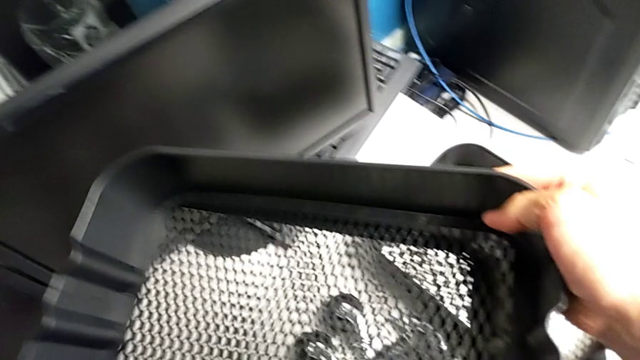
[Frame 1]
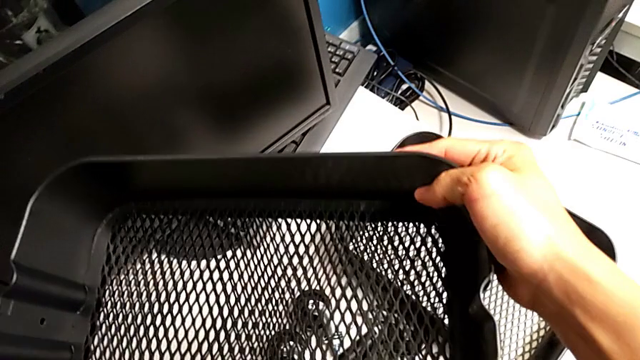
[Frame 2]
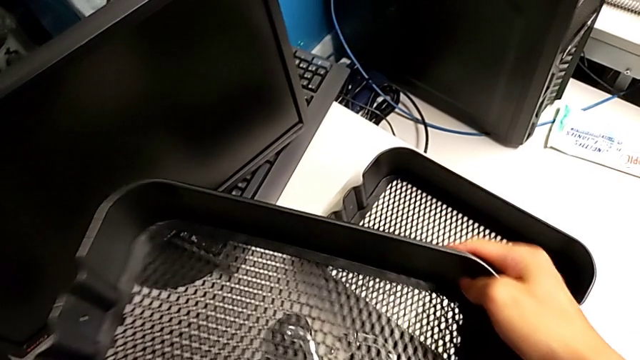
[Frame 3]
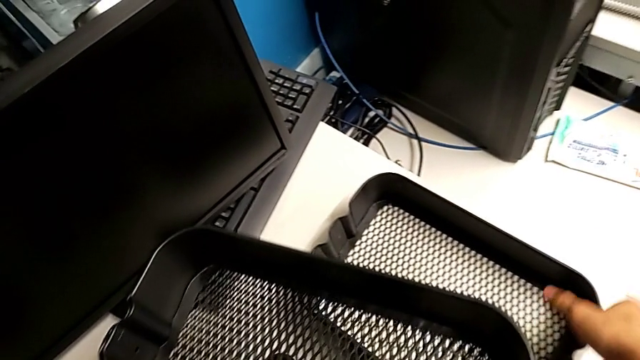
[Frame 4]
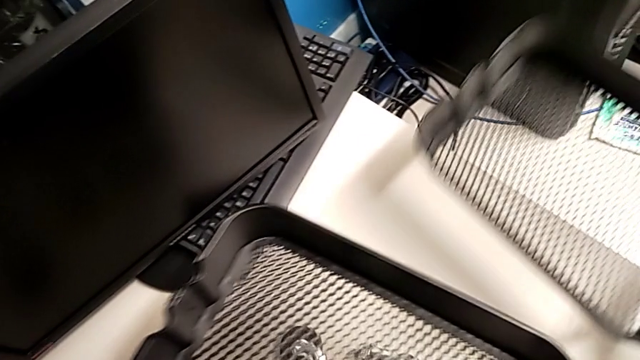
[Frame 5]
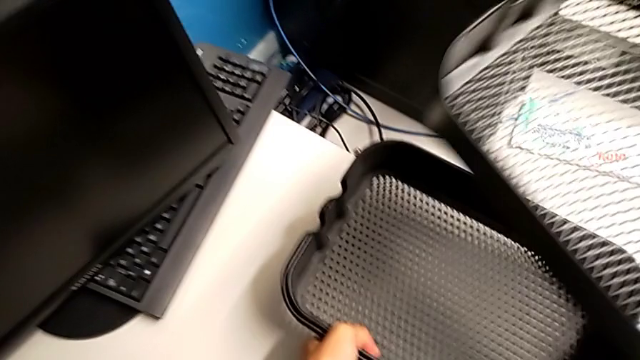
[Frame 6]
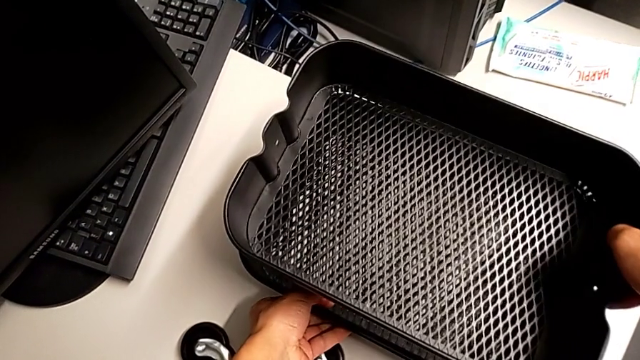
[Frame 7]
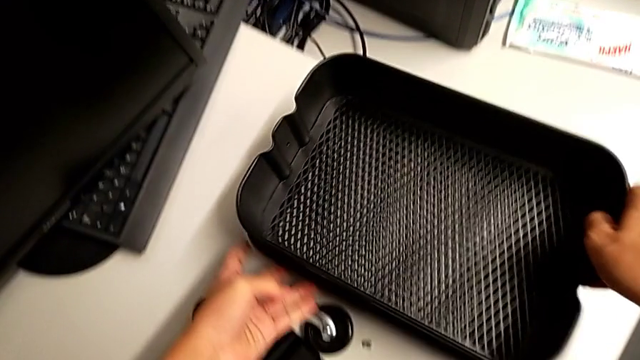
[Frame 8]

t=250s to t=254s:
The camera wearer is removing the sixth bracket. They keep stacking the tray.

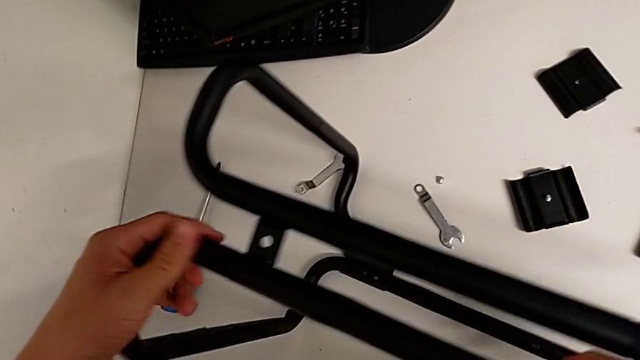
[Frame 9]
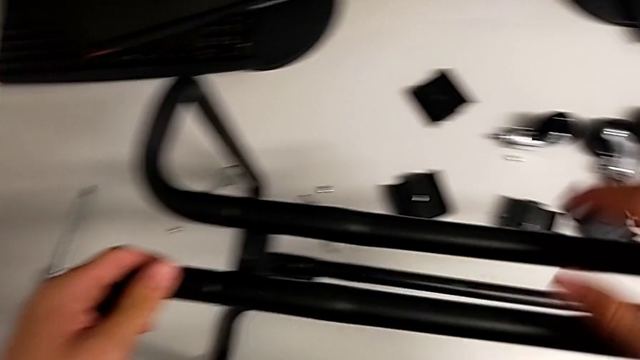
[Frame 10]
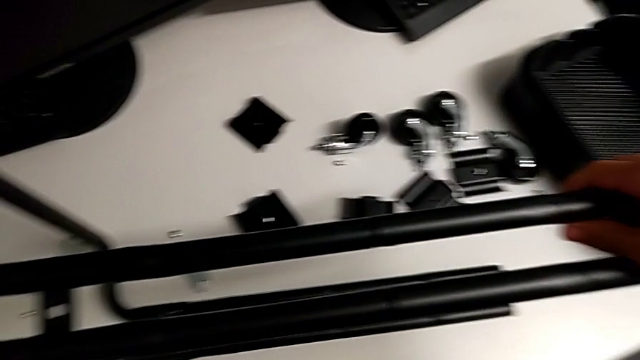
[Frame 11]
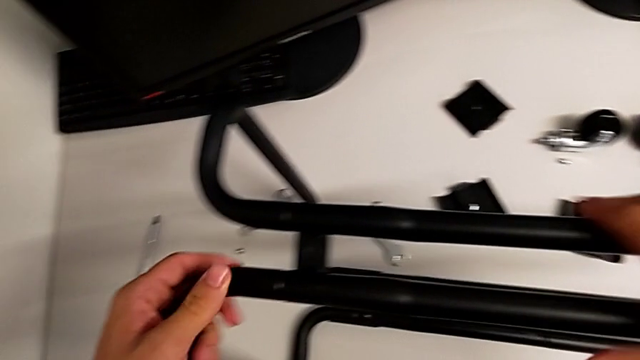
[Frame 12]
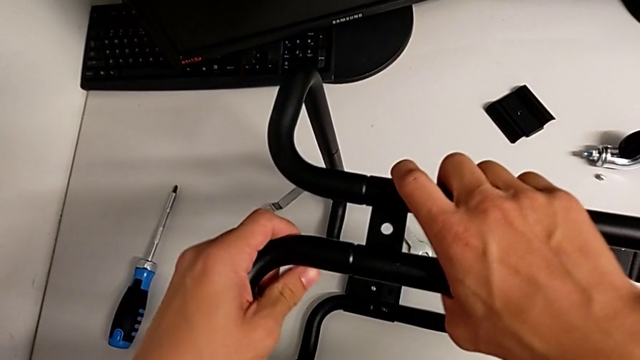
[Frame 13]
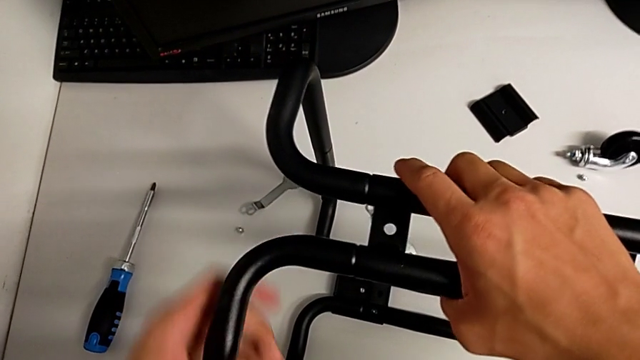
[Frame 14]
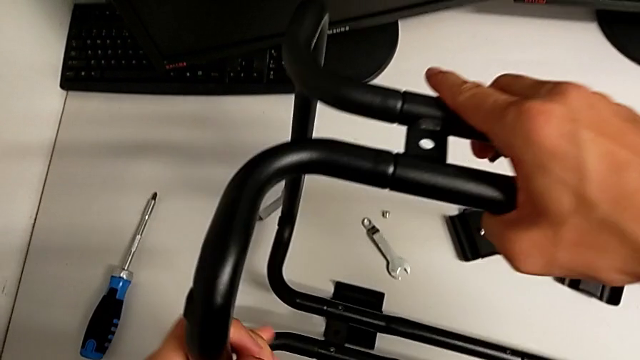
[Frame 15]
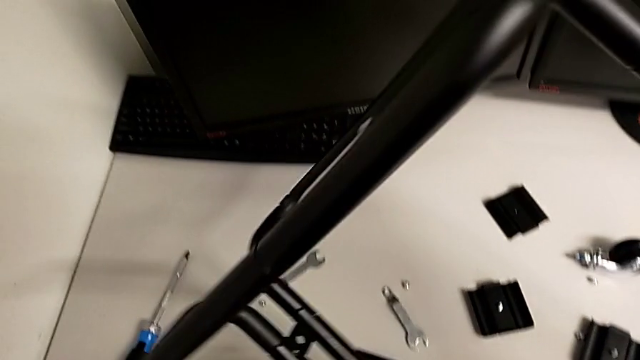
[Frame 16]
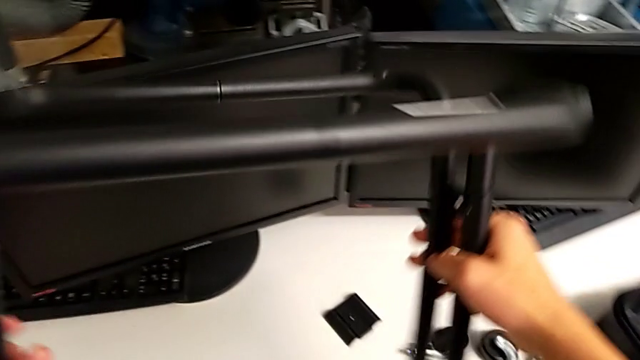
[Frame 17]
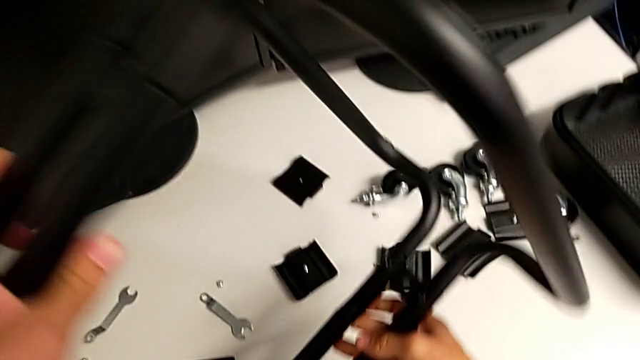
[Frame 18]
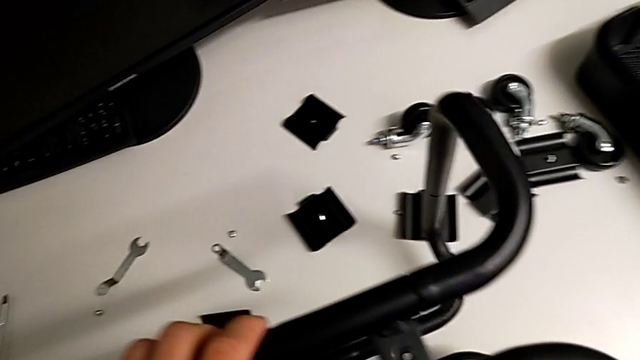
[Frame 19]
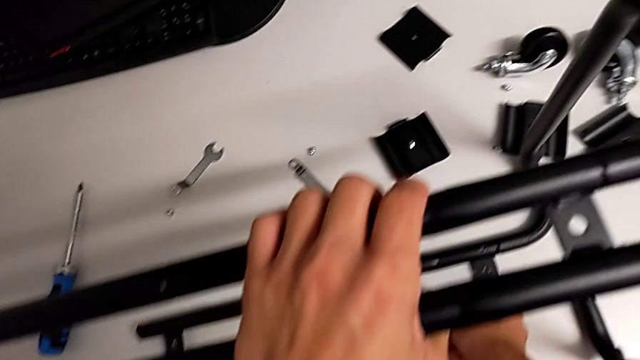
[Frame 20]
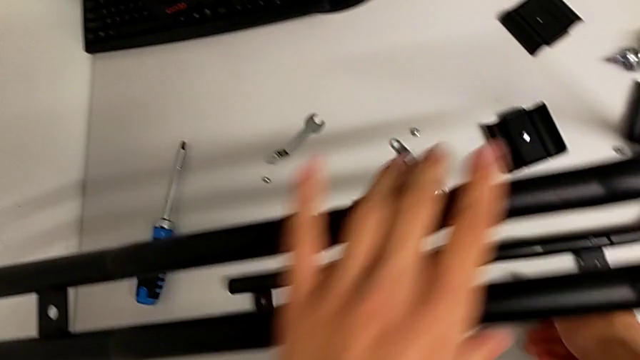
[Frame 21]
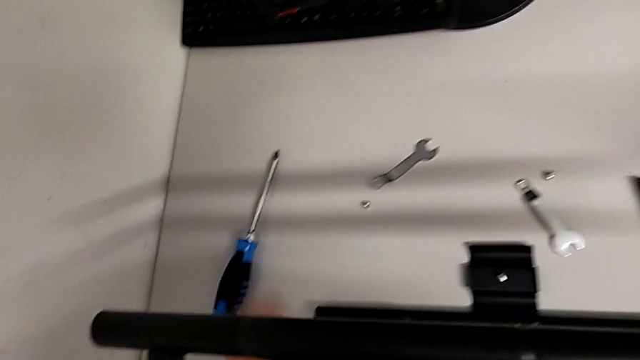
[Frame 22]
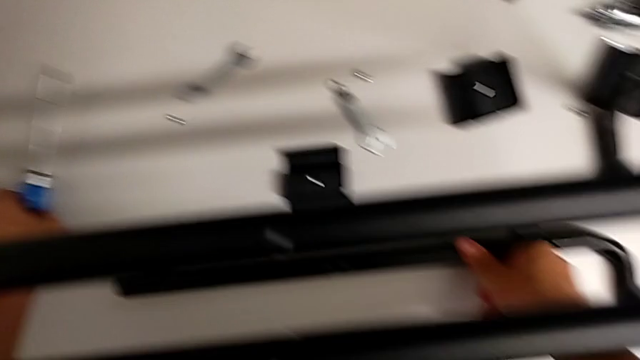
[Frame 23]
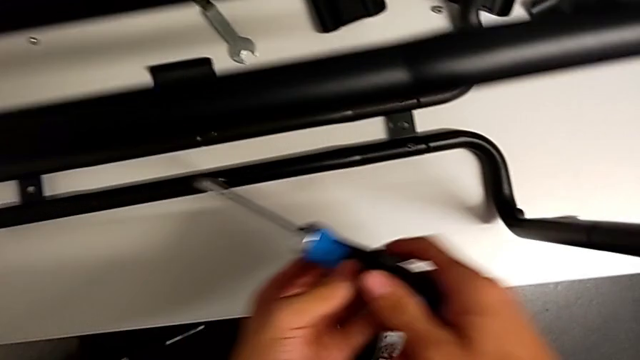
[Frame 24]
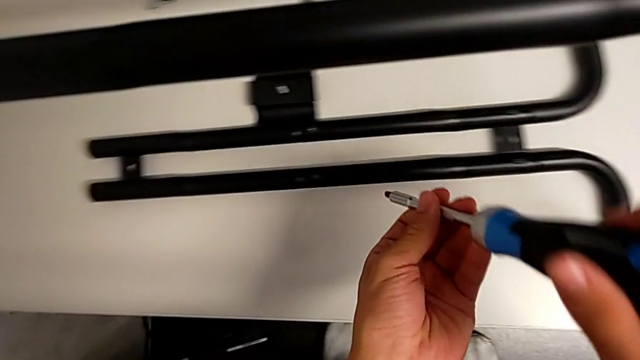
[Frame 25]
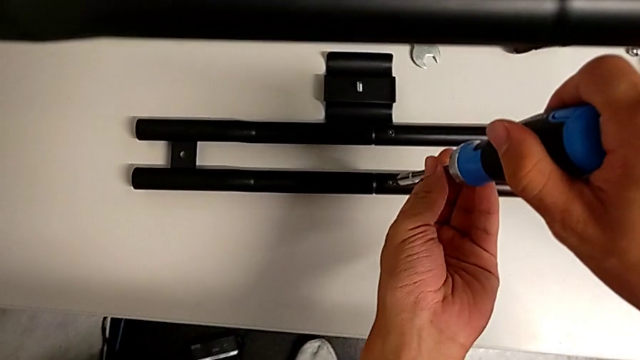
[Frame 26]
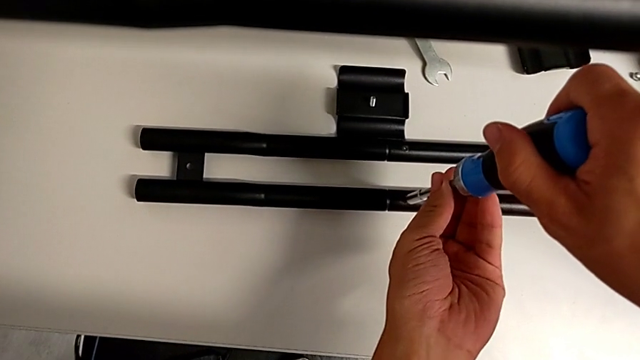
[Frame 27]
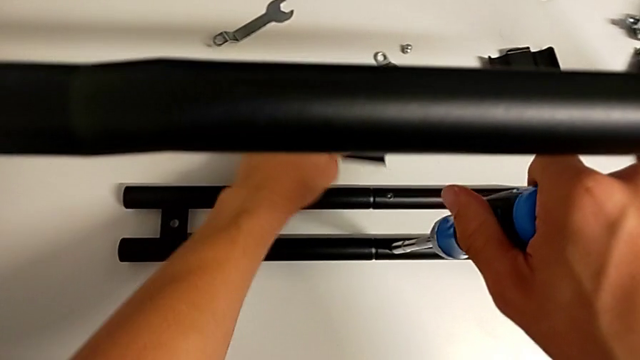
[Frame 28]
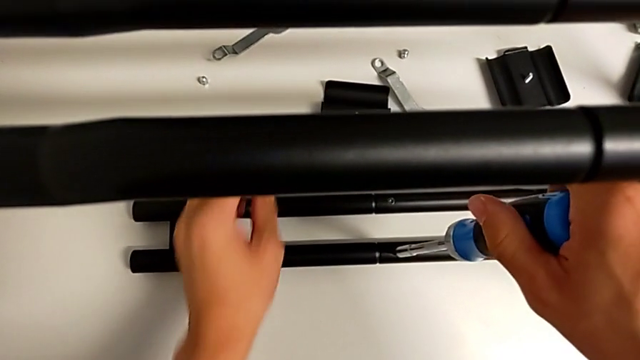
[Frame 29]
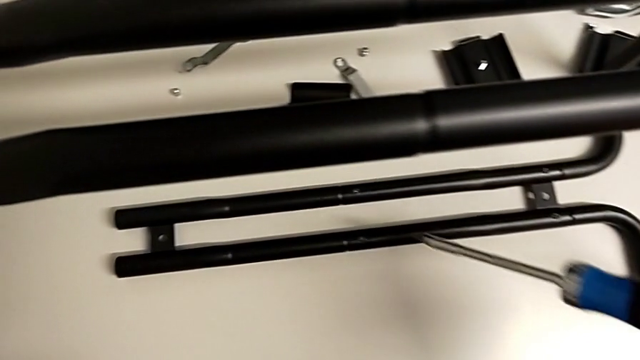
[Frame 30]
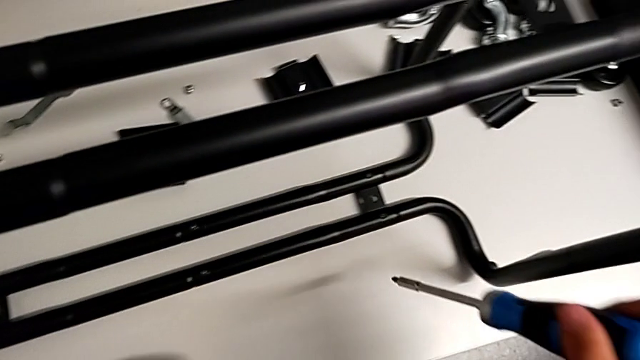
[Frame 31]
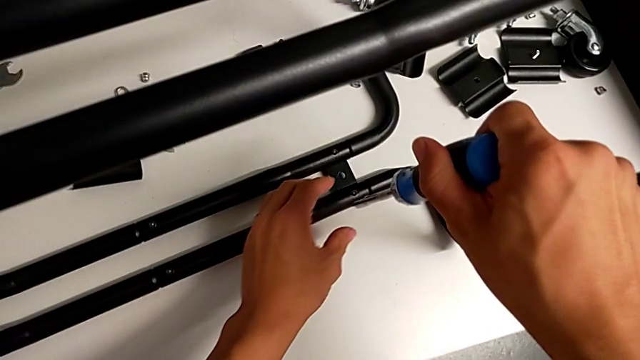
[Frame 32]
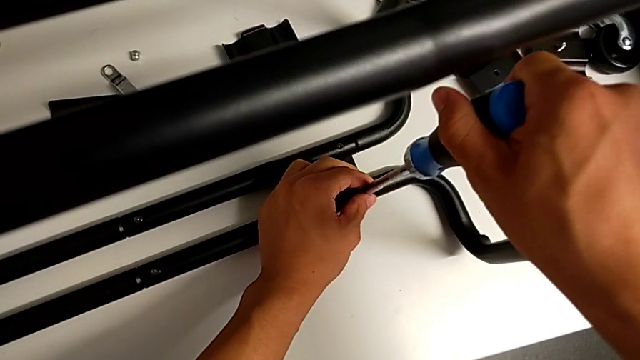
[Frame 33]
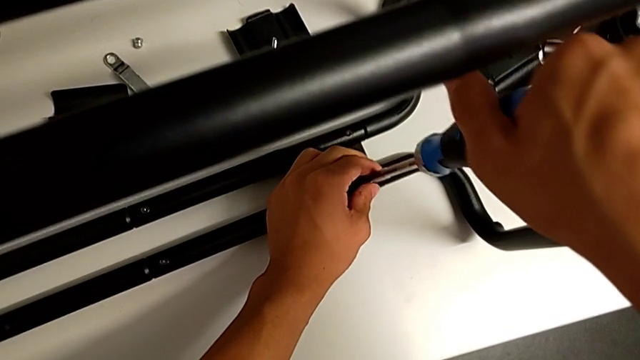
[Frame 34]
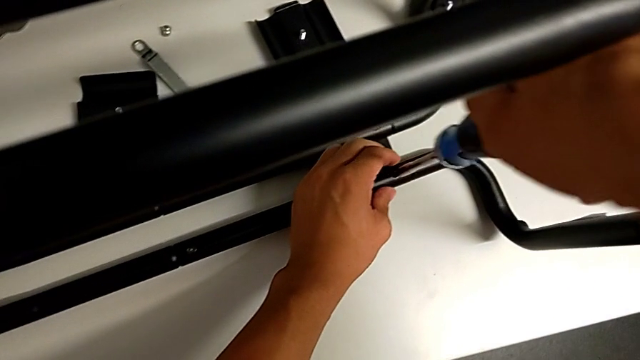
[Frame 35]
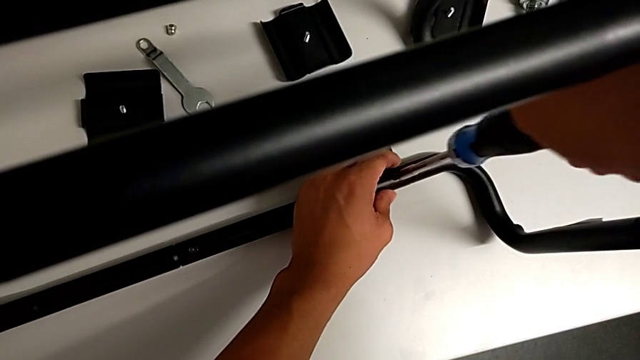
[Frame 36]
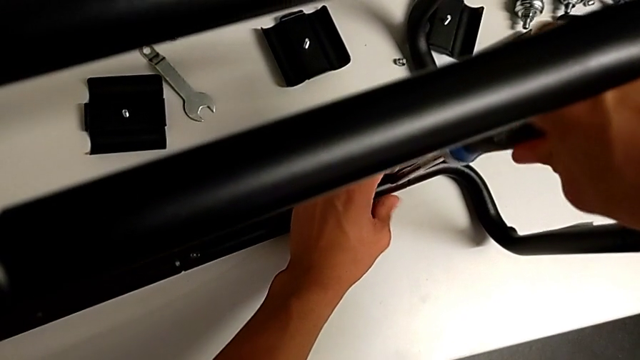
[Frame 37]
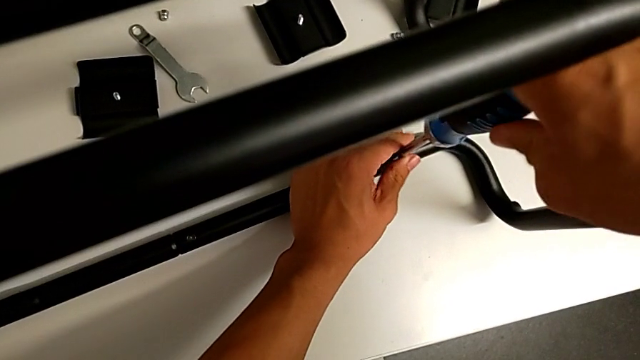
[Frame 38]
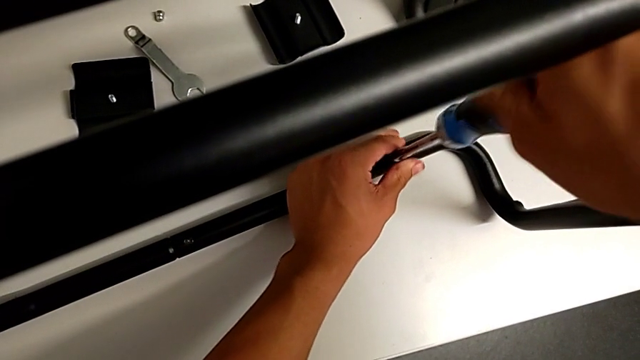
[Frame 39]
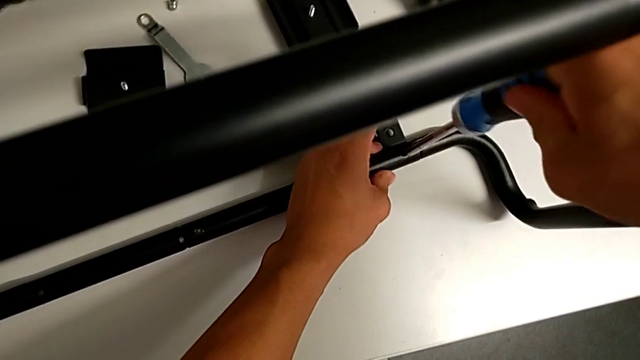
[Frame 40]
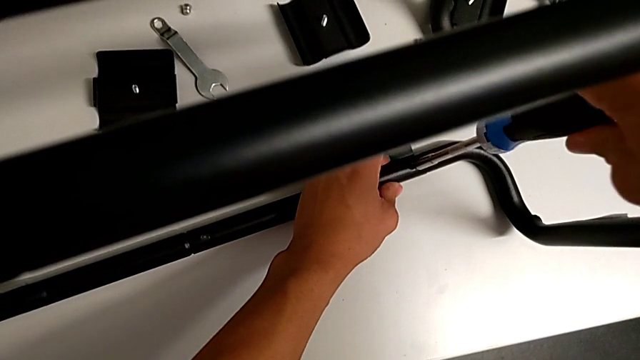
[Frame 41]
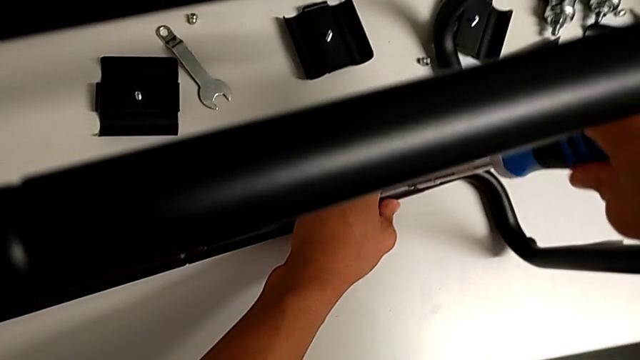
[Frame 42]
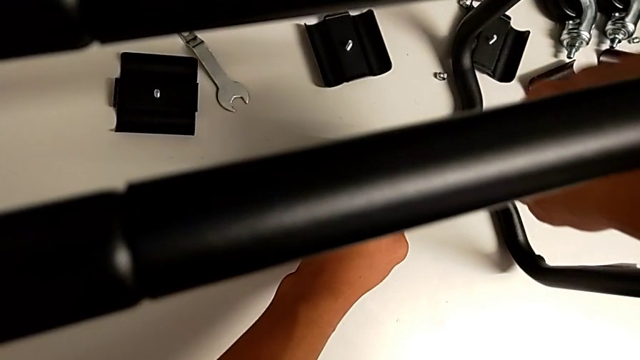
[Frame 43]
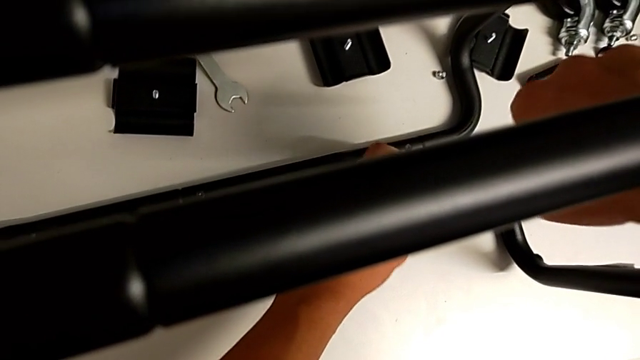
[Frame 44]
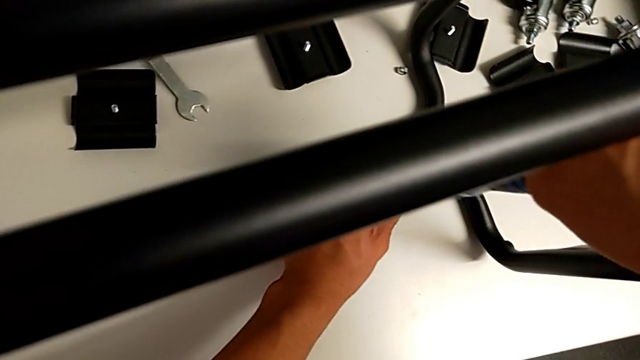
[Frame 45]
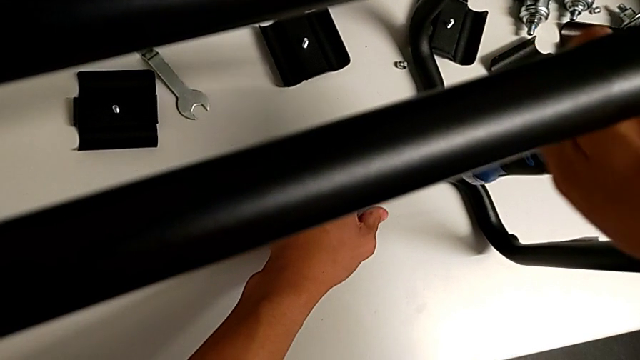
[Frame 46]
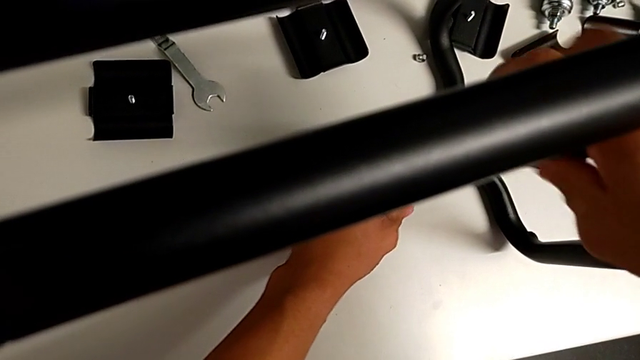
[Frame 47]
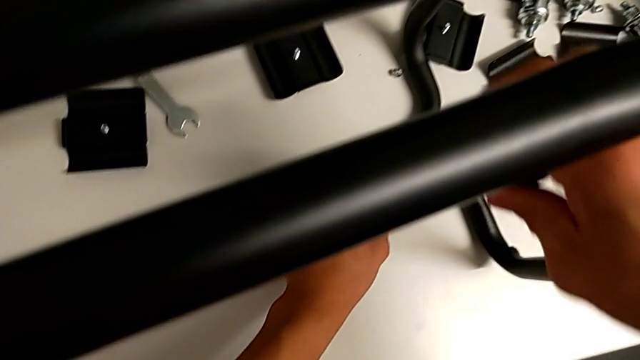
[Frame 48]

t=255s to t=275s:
The camera wearer is unscrewing the button screws from the sidebars. They touch the leg, flip the utility cart, grab the screwdriver, insert the screwdriver twice and unscrew the screw.
